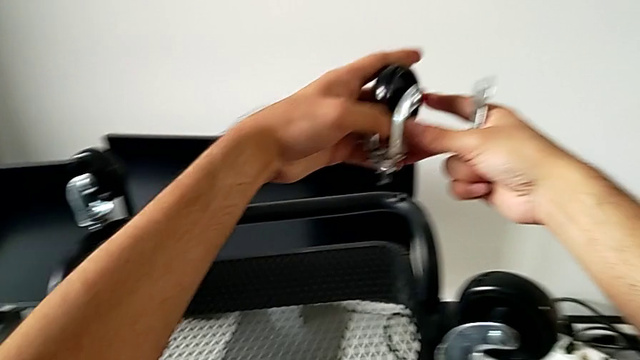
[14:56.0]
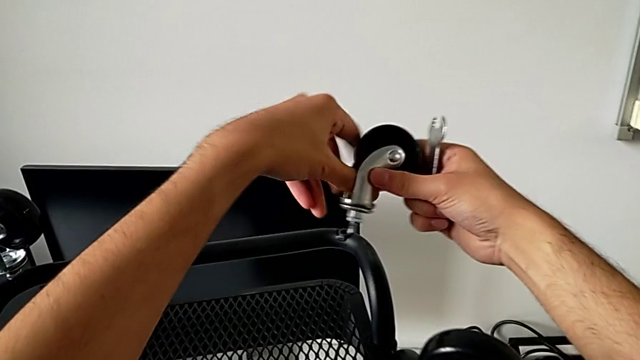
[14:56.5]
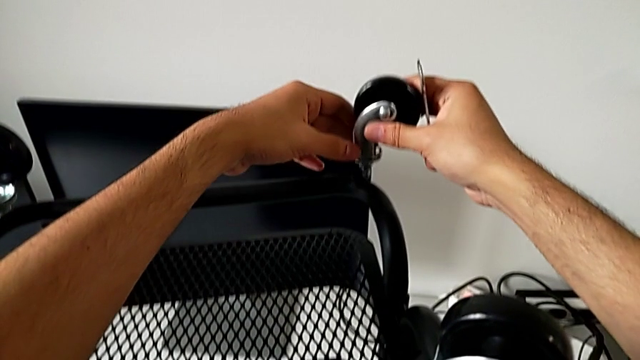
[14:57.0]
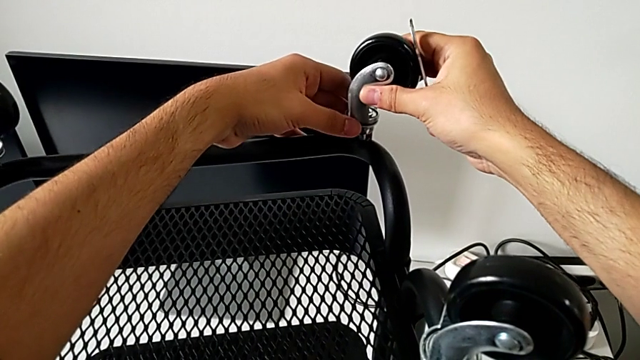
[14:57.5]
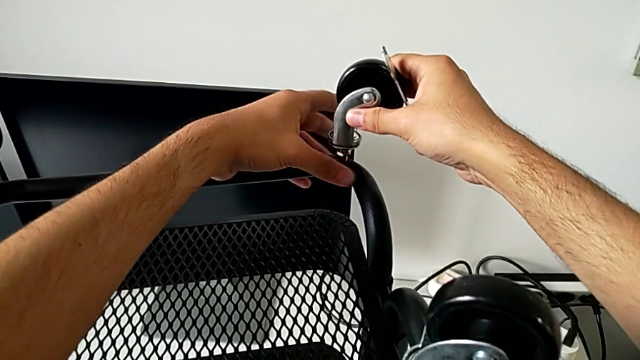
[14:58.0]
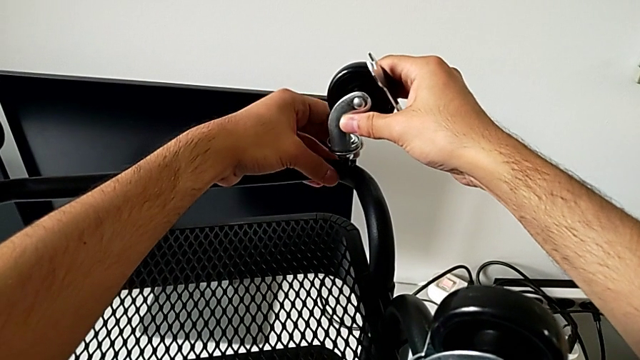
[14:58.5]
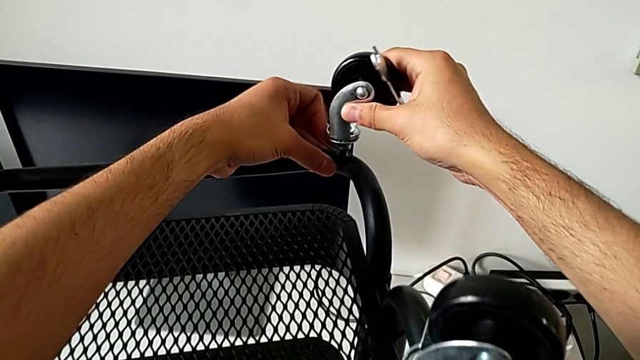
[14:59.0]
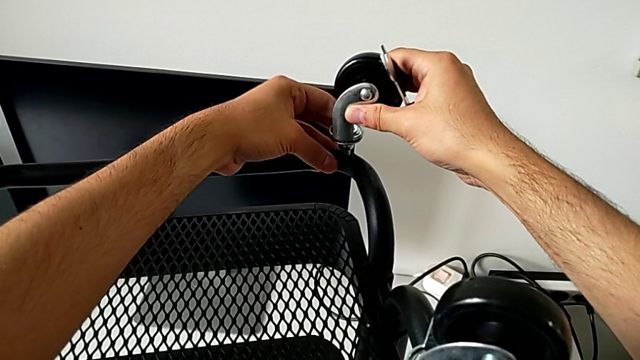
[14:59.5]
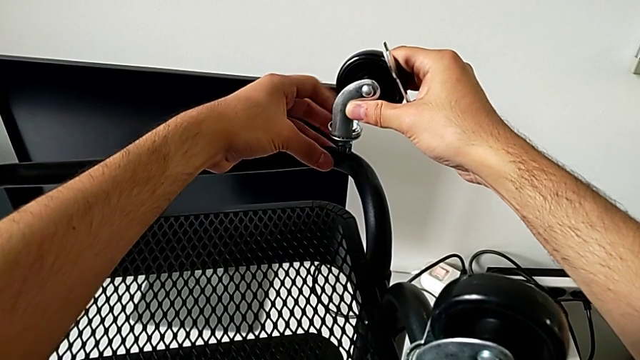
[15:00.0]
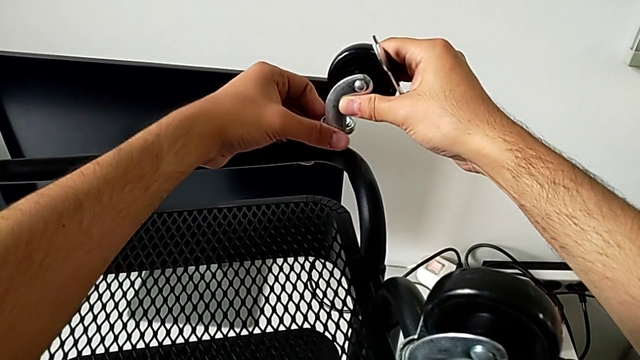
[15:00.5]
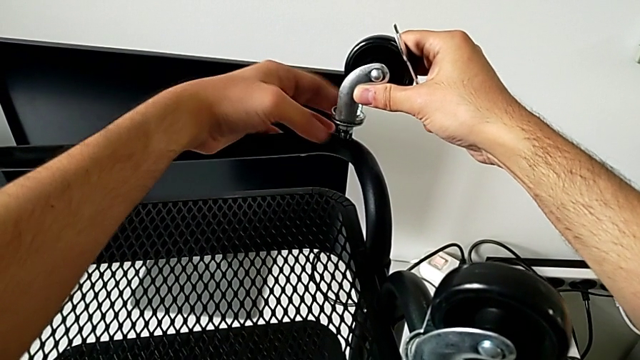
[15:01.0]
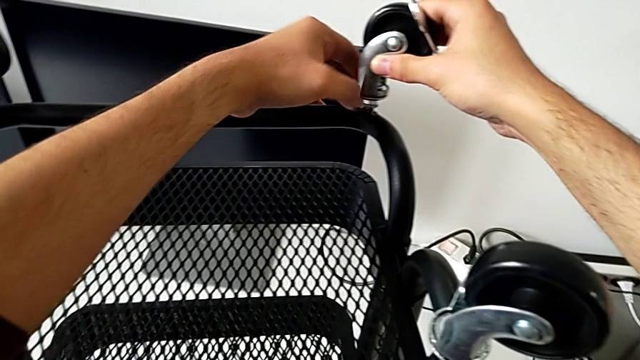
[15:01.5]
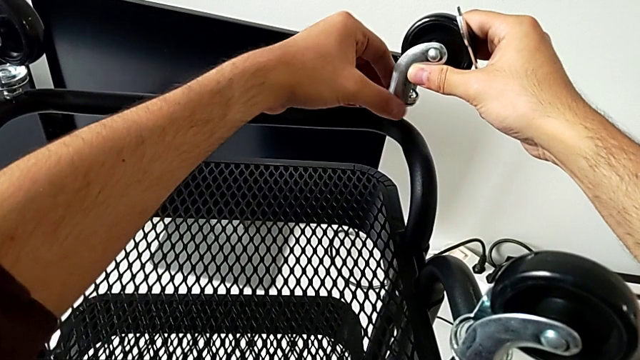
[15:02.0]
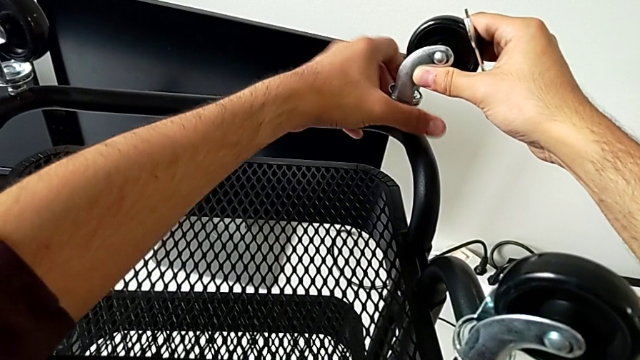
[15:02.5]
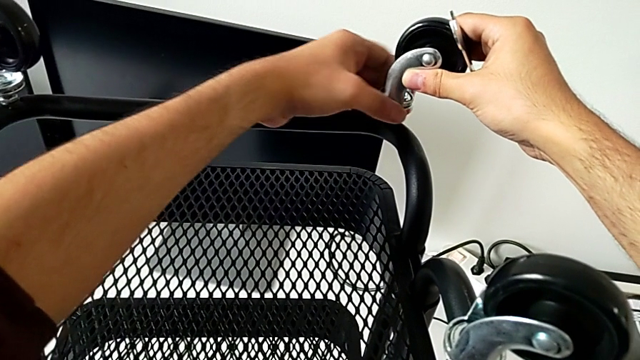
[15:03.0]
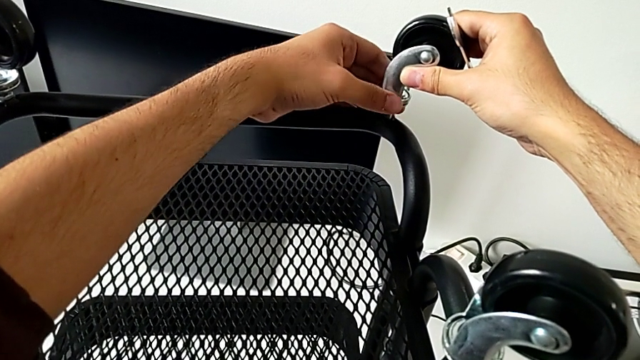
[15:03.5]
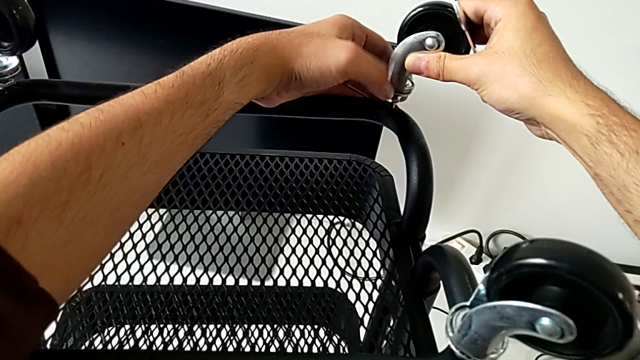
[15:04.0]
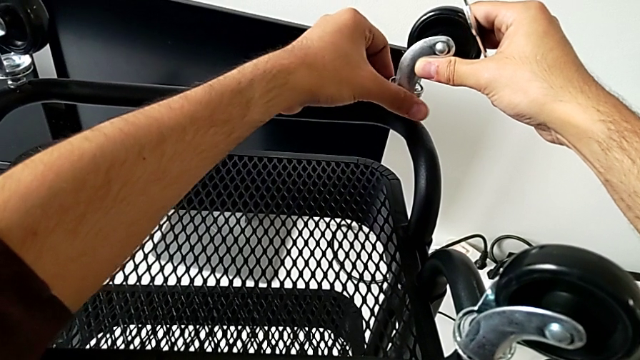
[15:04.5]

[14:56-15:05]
The camera wearer is screwing the wheels of the rolling cart. They insert the wheel and begin to screw it.

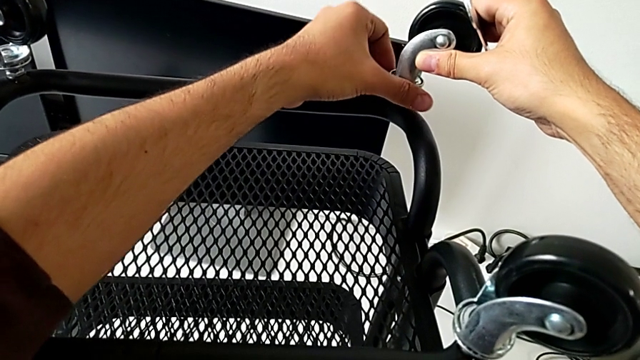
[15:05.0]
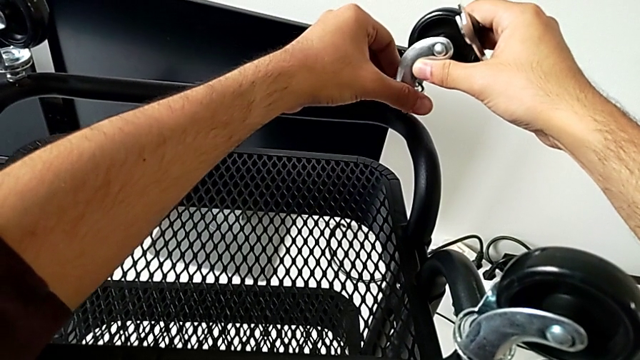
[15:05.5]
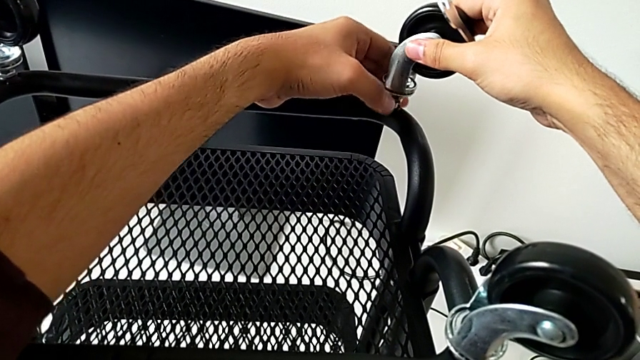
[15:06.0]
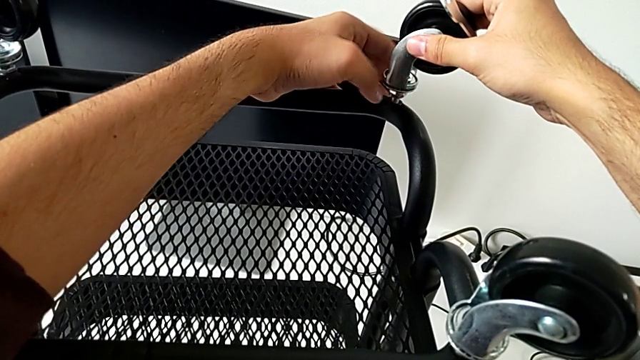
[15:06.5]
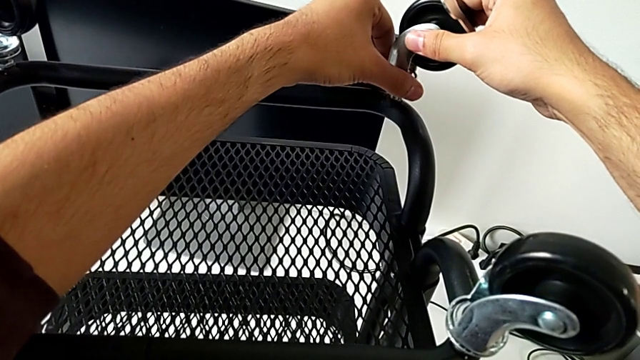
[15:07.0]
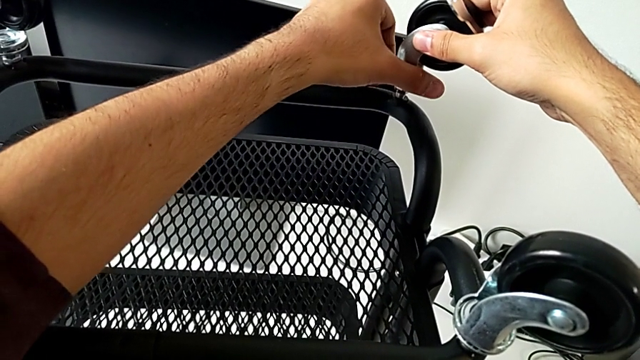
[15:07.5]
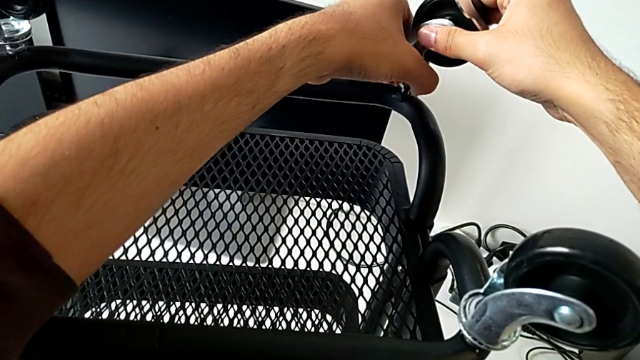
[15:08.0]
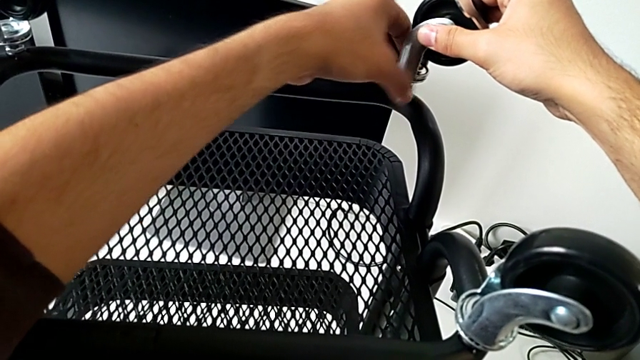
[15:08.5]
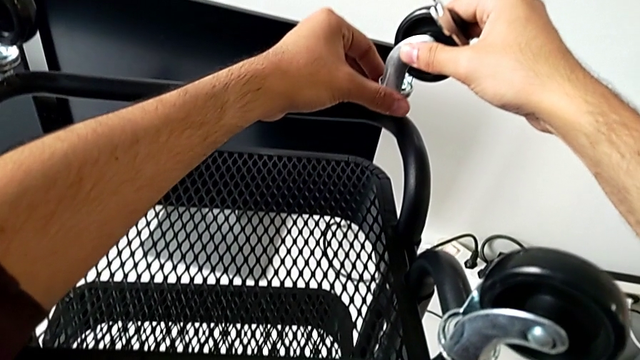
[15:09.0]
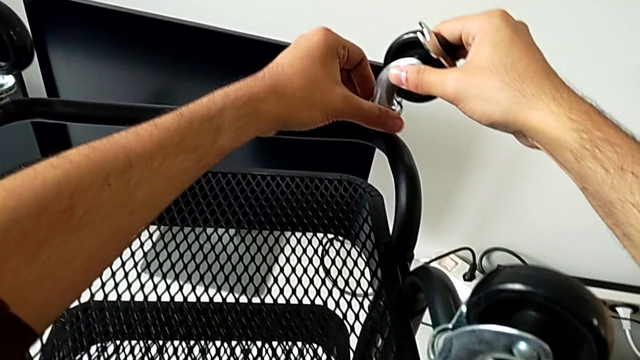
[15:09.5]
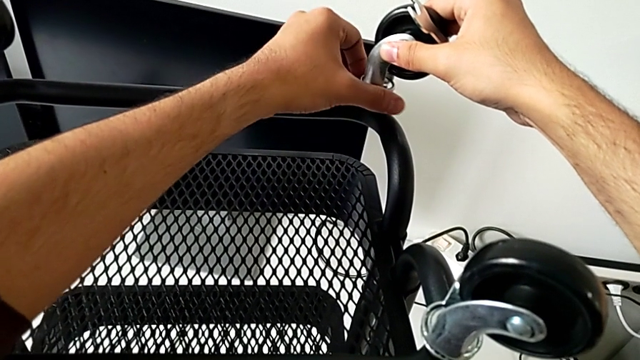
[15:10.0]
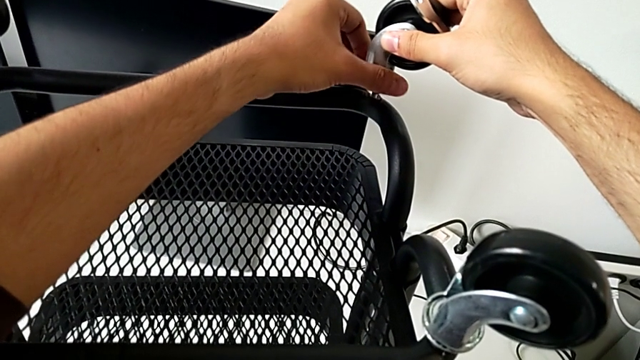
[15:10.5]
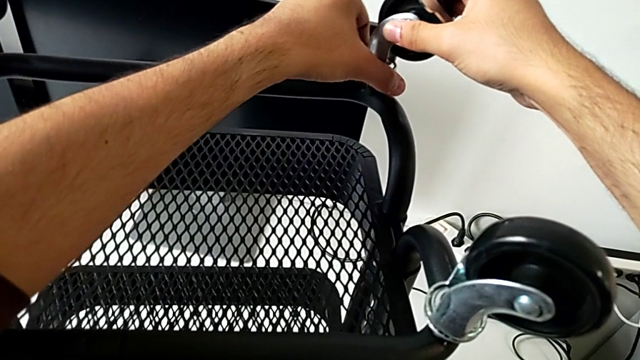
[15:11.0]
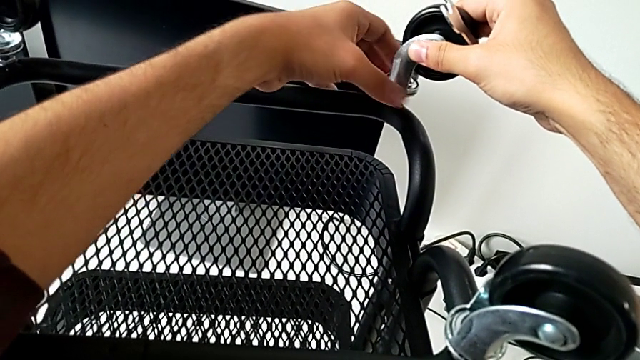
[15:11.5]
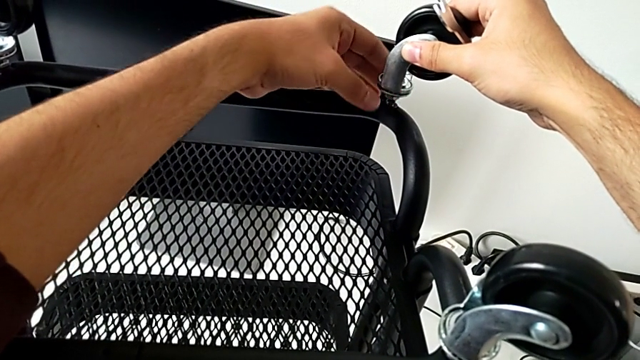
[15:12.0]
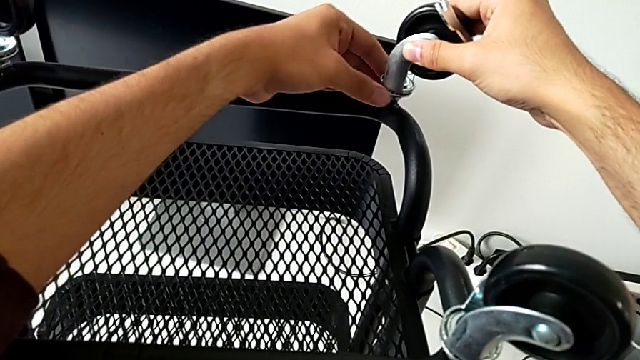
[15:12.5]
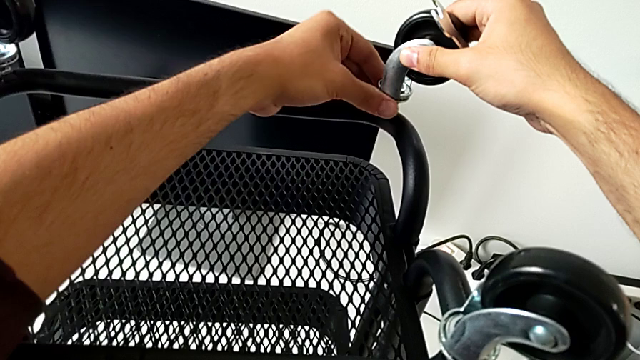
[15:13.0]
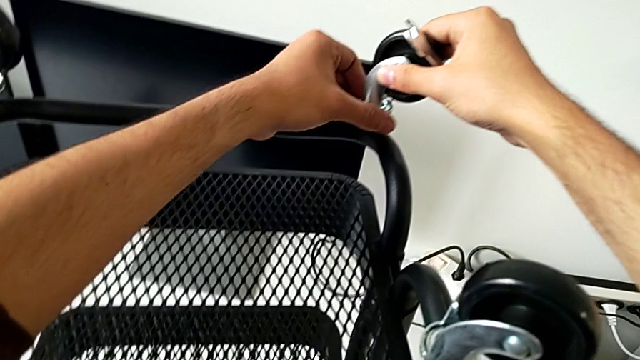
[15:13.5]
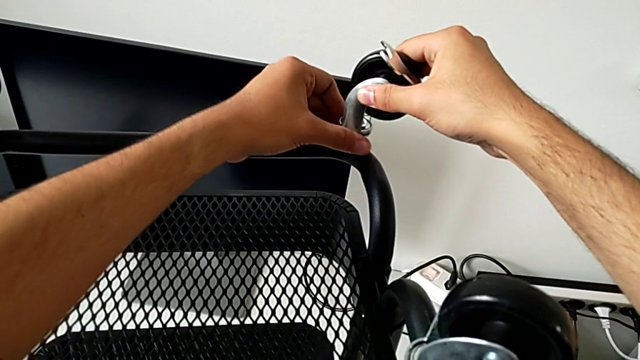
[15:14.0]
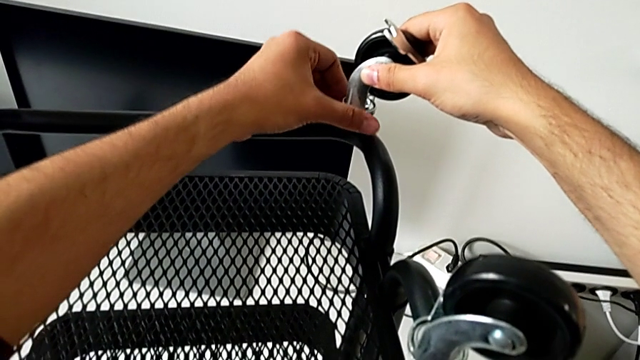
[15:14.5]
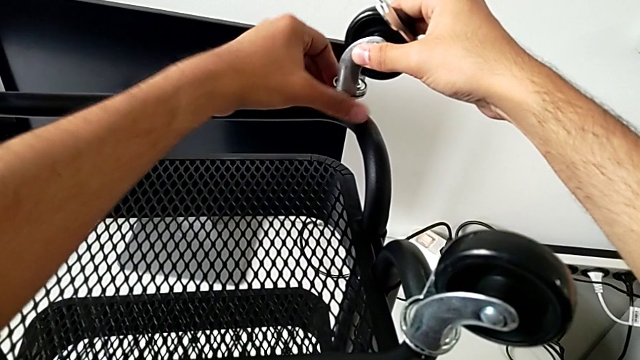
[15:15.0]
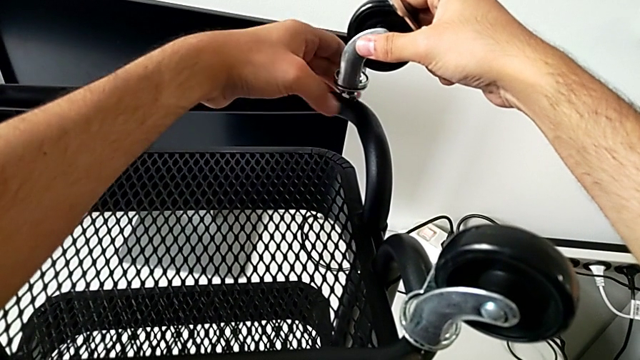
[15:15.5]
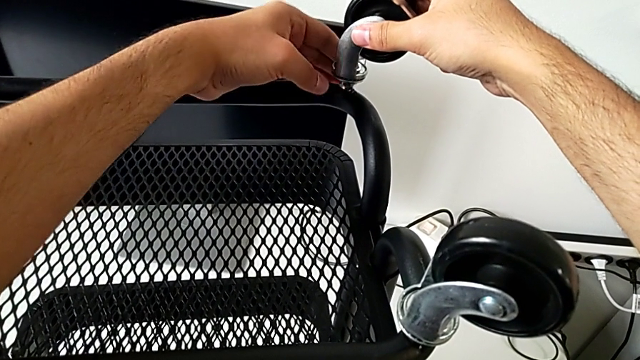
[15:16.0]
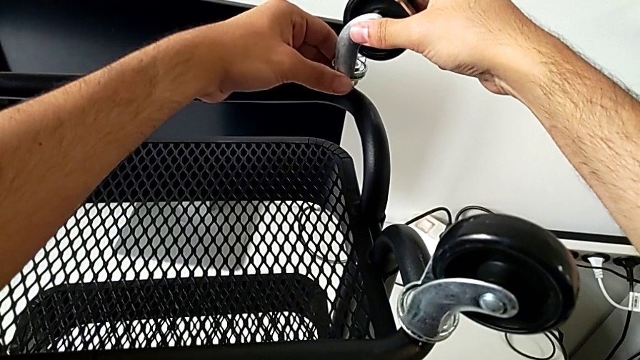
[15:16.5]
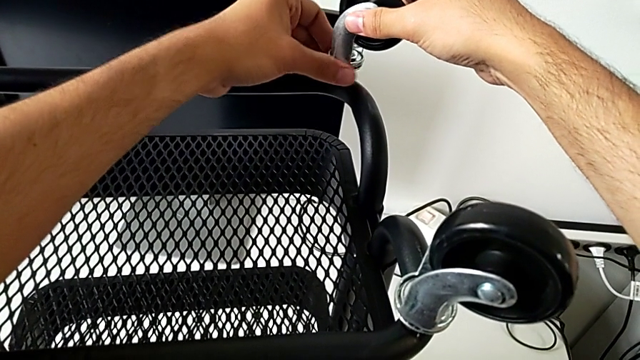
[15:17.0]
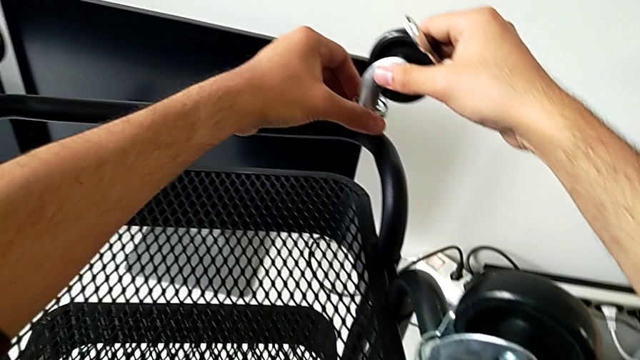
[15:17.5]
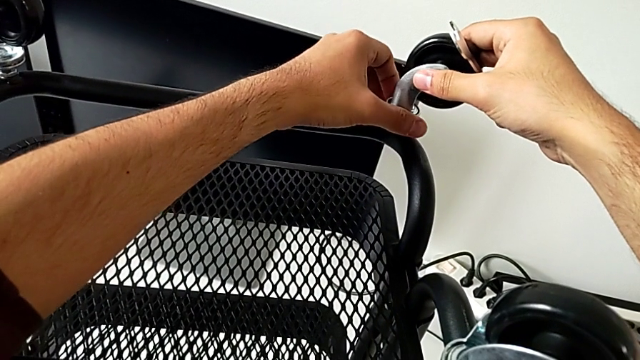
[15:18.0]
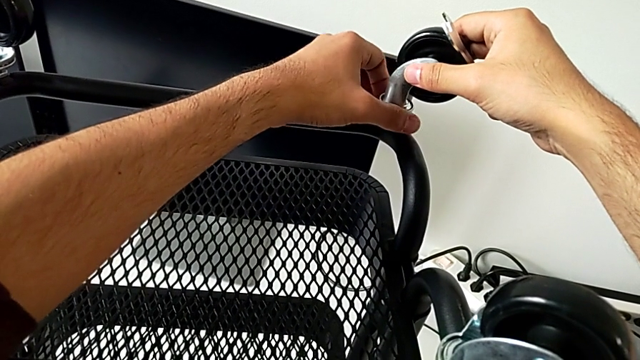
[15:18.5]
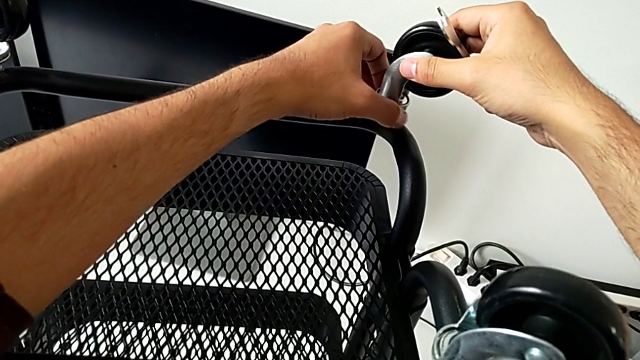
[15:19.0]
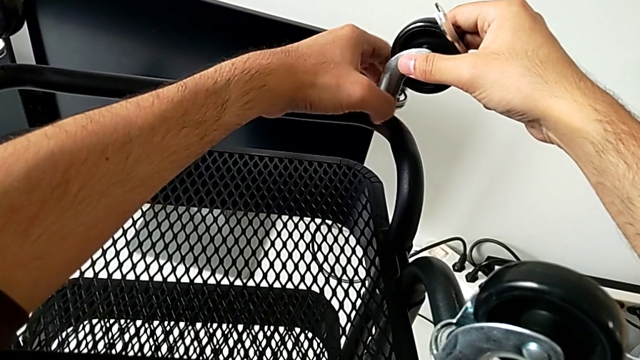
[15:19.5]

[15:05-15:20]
The camera wearer is screwing the wheels of the rolling cart. They keep screwing the wheel.
